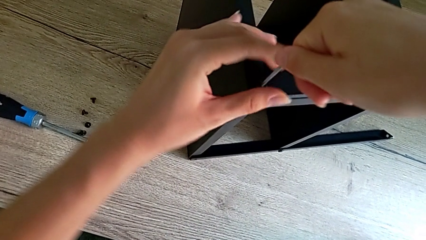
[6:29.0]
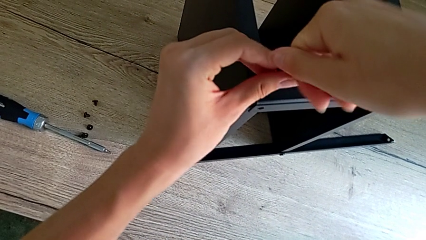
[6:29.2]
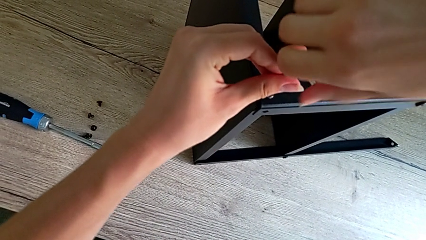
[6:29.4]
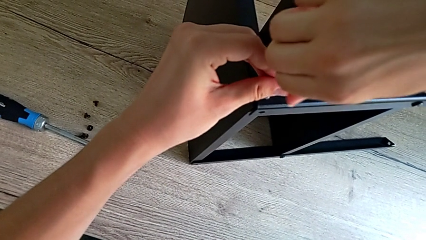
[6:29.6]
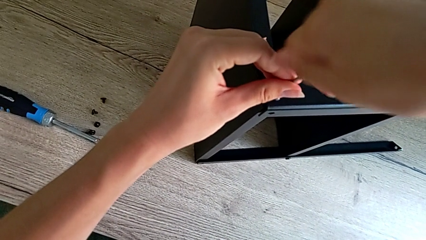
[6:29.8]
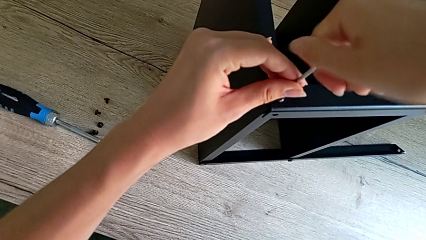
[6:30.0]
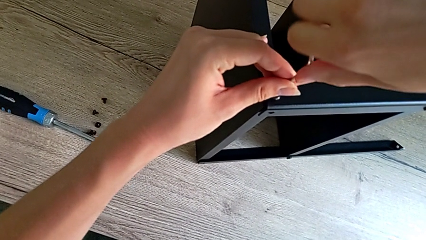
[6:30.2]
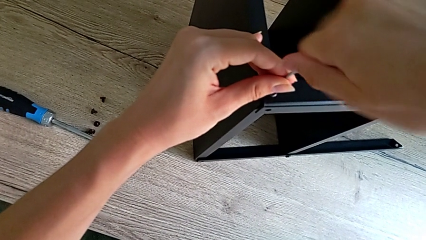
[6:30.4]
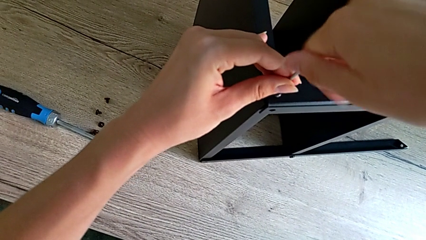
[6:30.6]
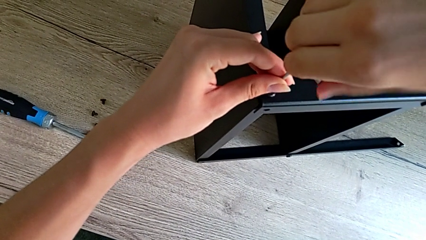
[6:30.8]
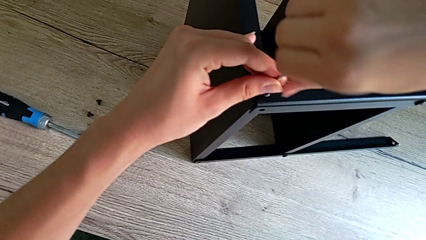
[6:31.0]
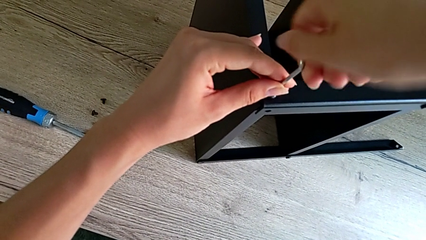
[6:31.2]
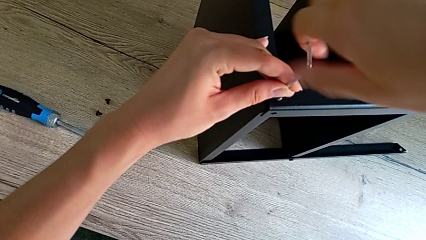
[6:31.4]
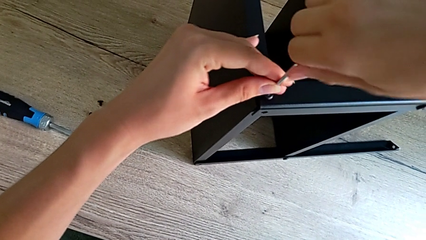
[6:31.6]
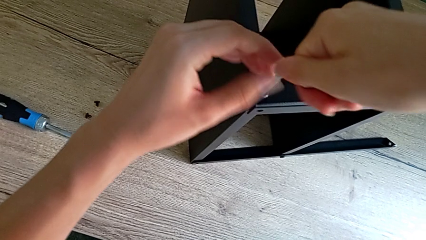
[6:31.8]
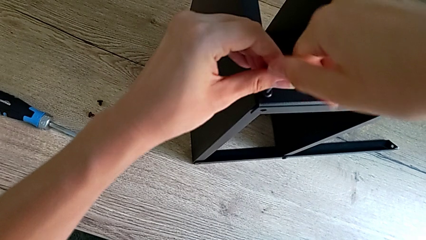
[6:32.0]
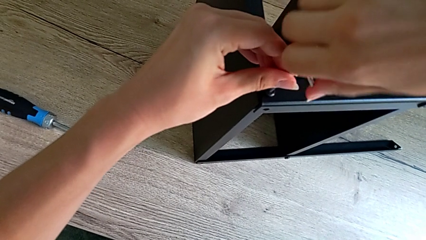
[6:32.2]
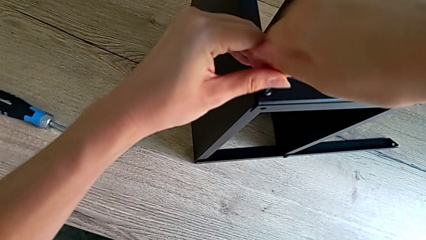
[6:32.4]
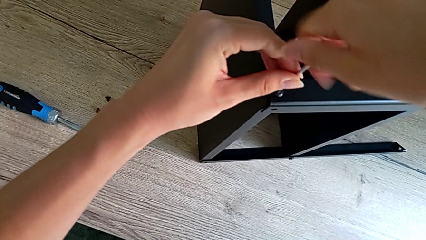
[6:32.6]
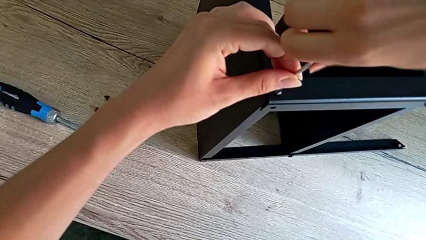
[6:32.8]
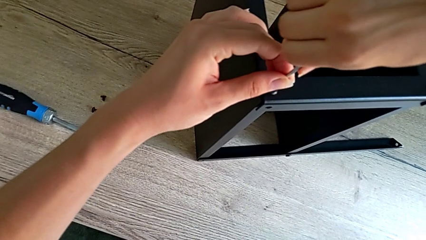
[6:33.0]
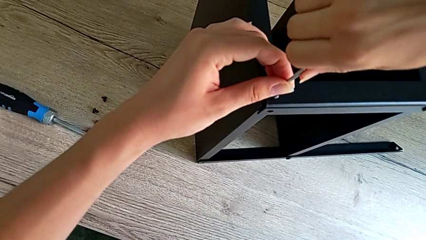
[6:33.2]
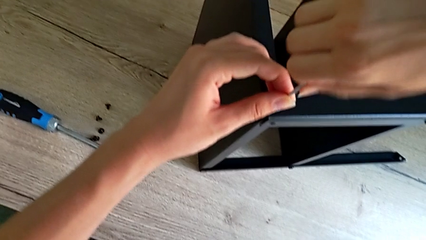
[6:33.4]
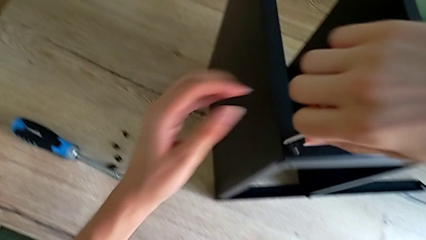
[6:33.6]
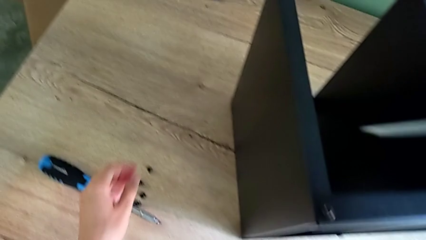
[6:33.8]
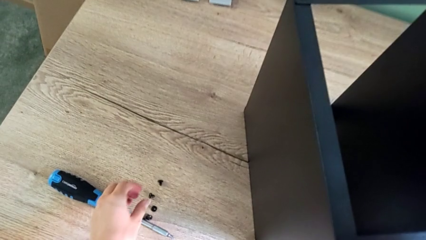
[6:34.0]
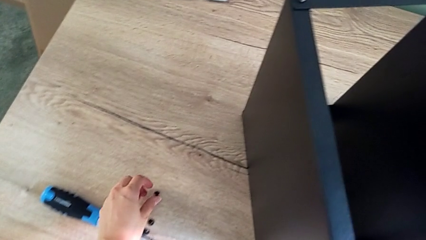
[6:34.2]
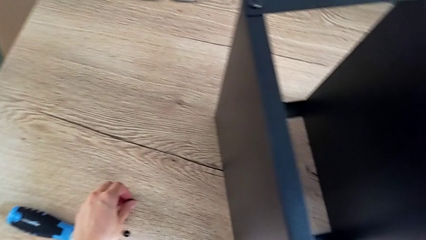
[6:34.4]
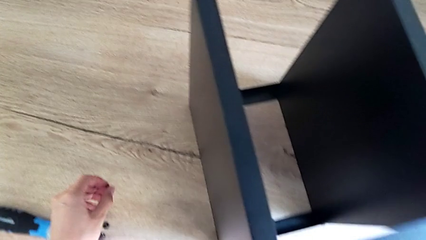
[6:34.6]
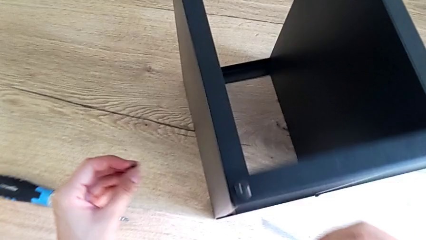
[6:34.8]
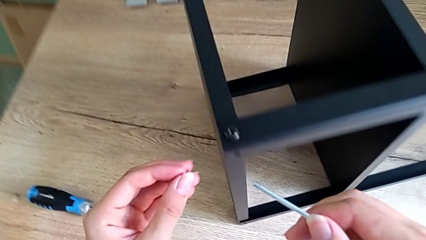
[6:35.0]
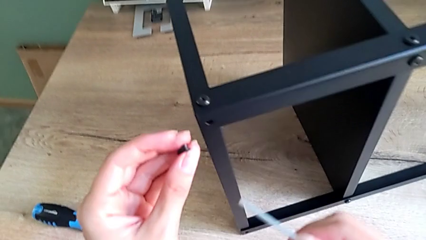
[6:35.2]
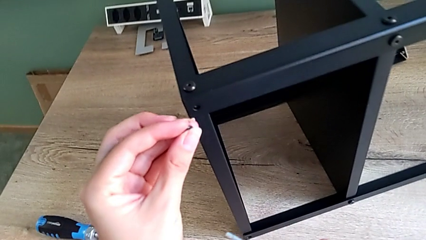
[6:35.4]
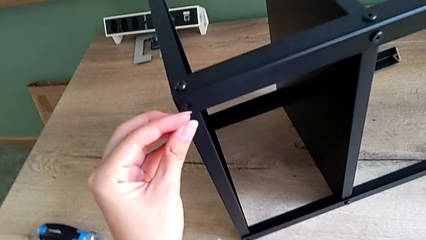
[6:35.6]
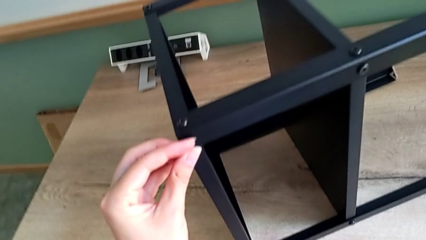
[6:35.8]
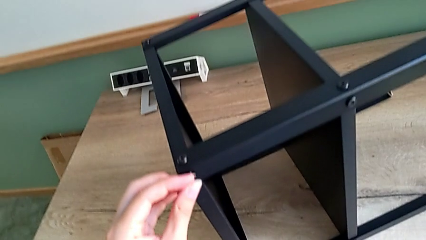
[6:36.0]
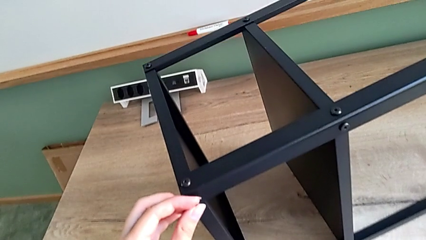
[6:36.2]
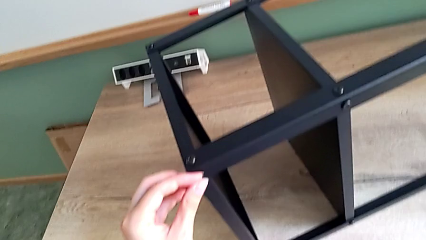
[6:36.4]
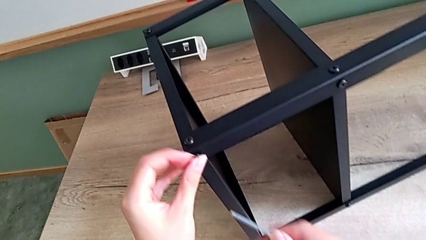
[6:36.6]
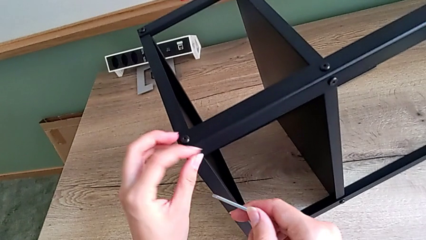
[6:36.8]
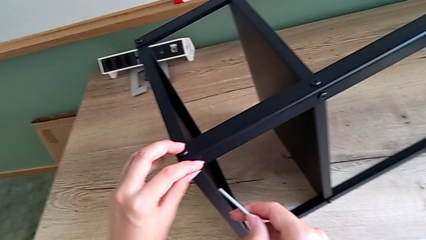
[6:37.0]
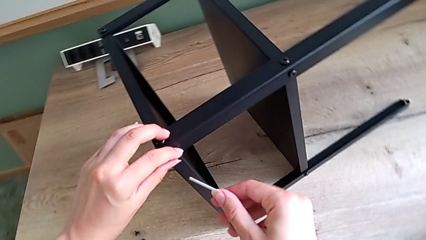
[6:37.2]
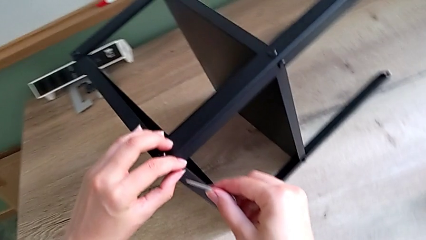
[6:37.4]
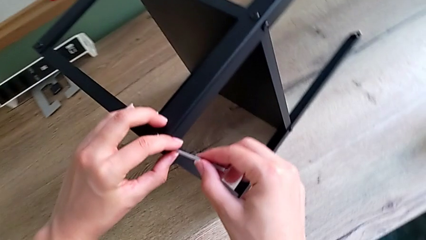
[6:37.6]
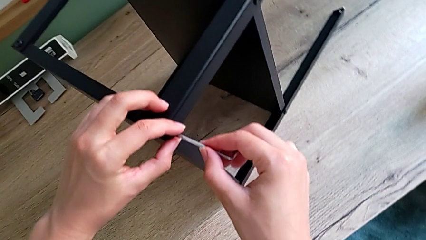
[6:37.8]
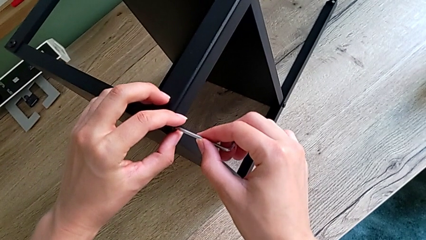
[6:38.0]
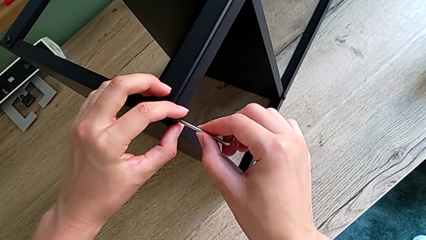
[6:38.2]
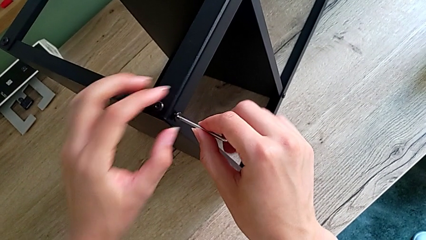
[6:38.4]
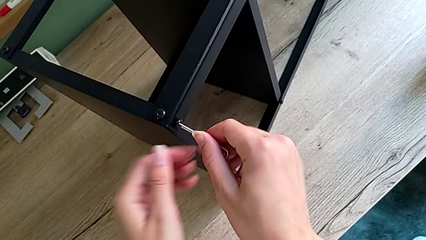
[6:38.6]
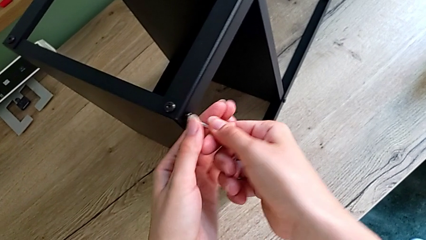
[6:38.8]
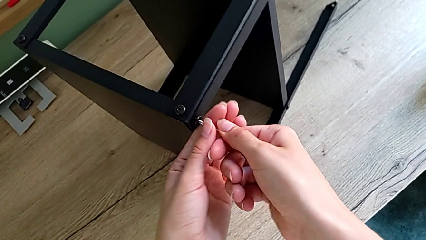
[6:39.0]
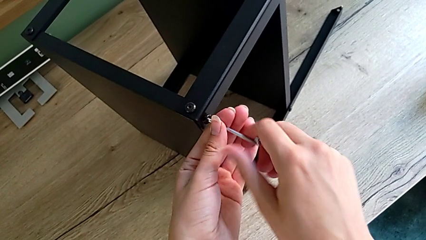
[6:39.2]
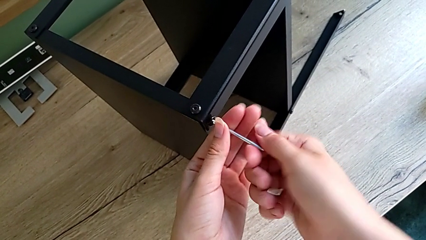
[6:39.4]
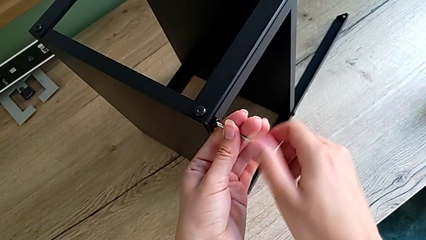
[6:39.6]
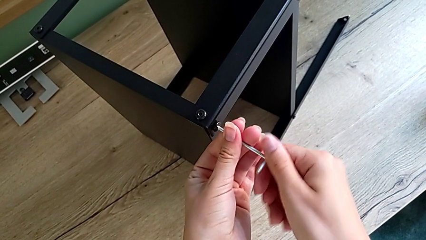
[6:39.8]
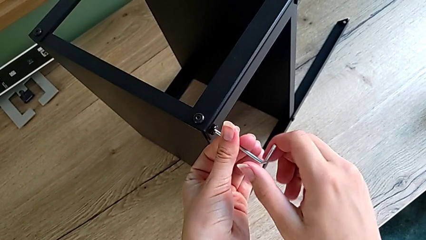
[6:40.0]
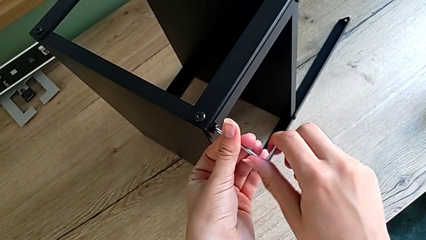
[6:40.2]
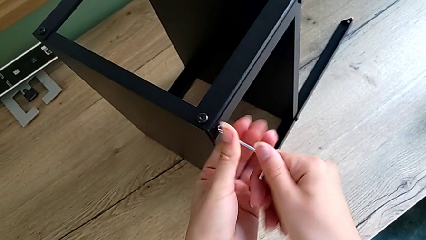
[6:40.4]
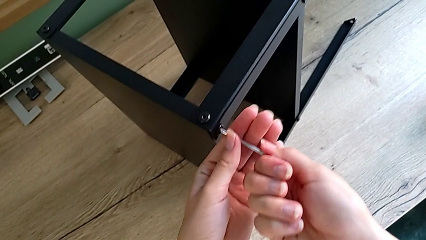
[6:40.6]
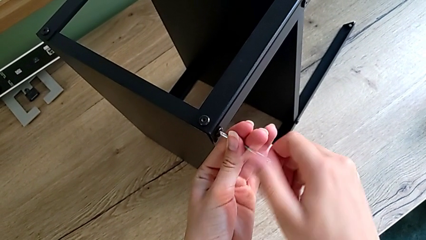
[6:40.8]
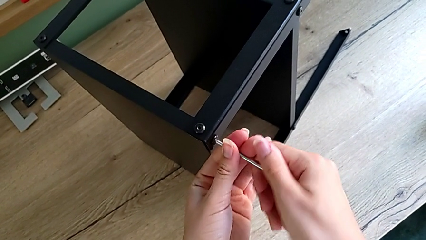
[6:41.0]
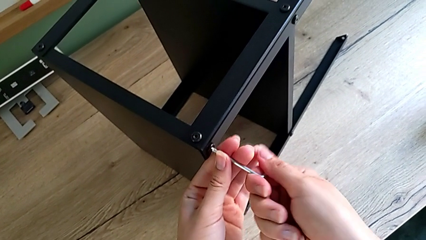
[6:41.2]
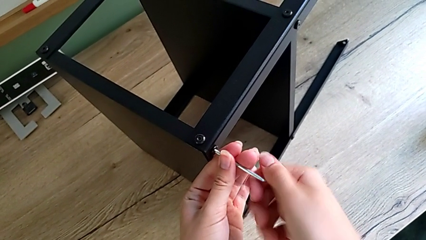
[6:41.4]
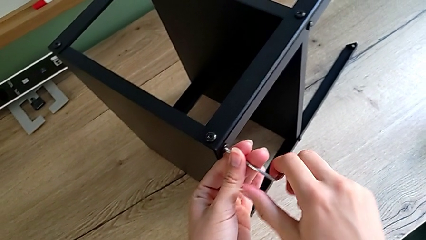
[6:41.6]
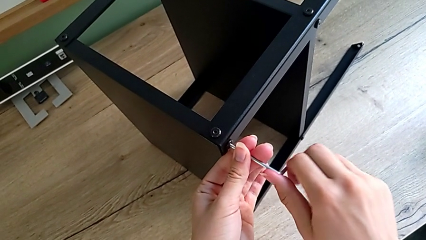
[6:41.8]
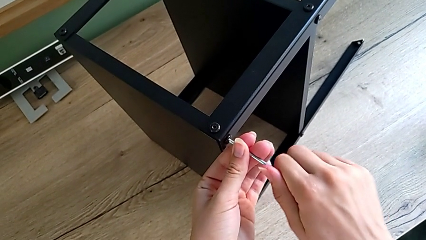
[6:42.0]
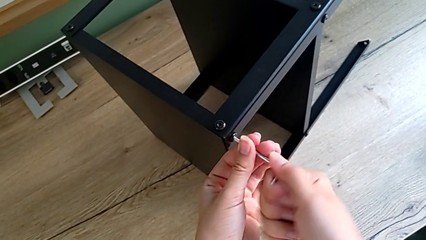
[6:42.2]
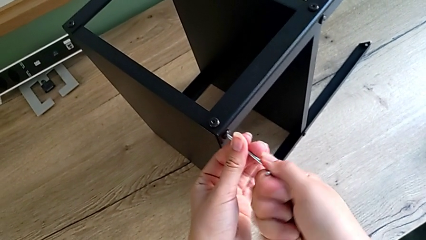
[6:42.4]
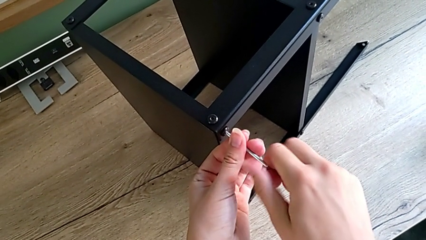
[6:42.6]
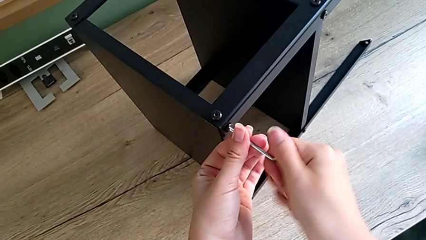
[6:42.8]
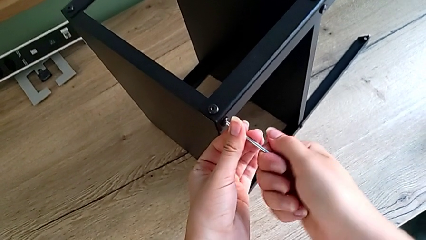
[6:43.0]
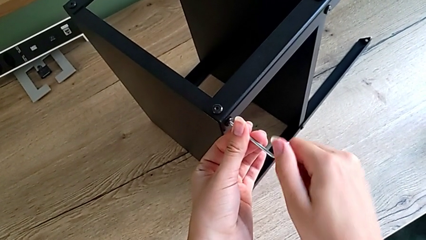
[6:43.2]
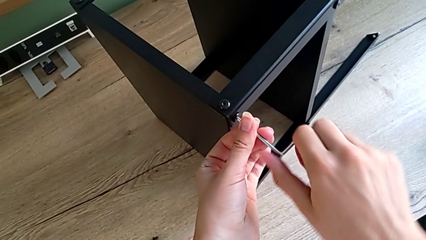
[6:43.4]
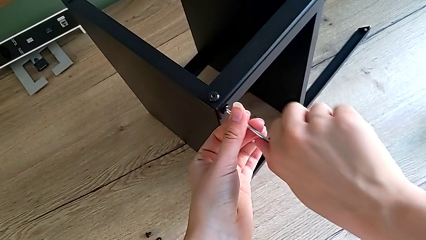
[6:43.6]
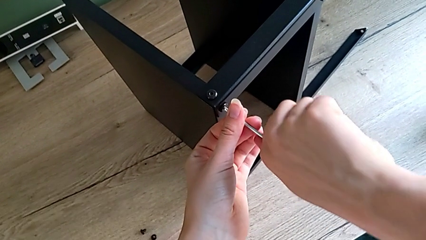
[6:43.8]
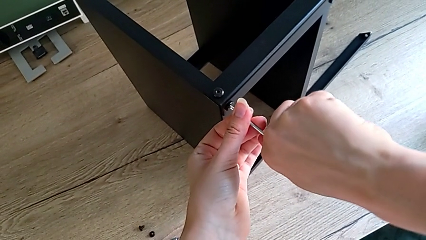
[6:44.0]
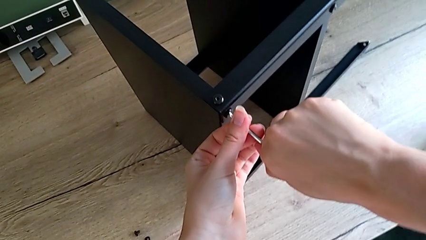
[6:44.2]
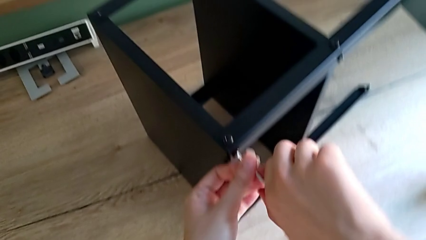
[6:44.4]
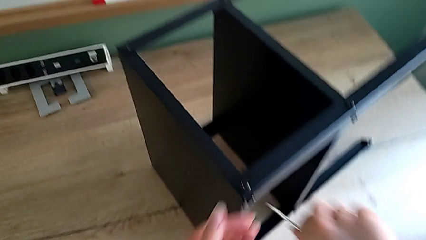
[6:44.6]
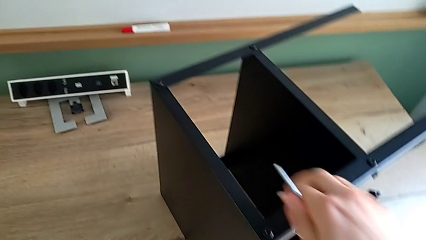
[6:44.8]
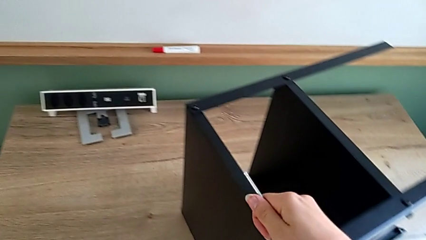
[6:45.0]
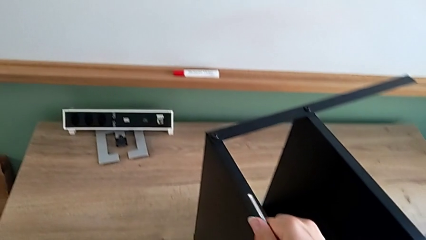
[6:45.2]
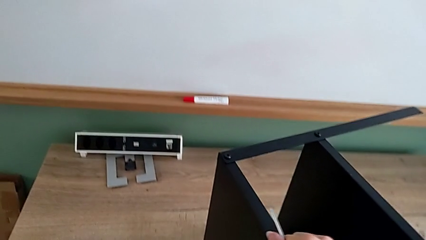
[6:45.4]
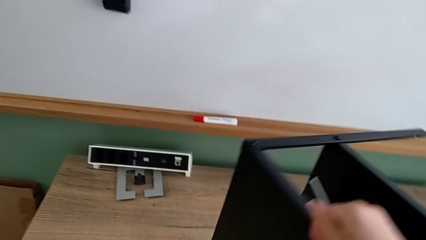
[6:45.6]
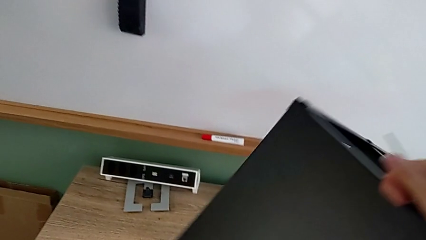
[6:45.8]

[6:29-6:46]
The camera wearer is assembling the top tray onto the legs. They keep screwing the little hex socket head, grab the small hex socket head, insert it and screw the top hex socket head.
